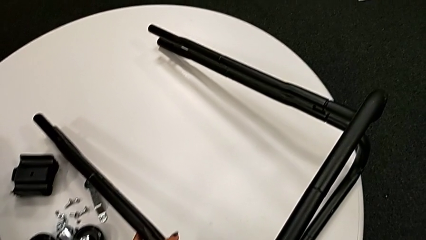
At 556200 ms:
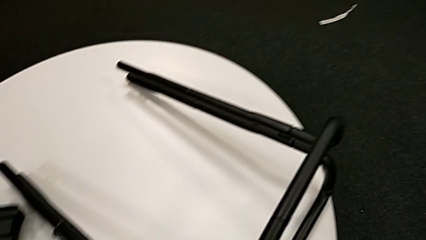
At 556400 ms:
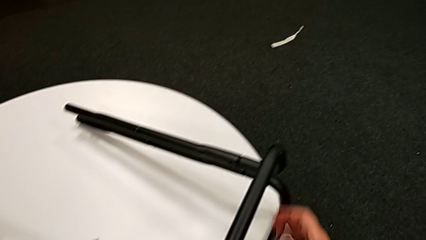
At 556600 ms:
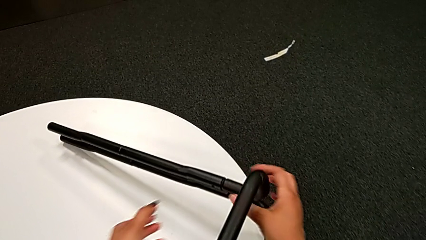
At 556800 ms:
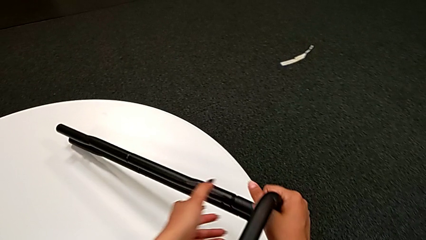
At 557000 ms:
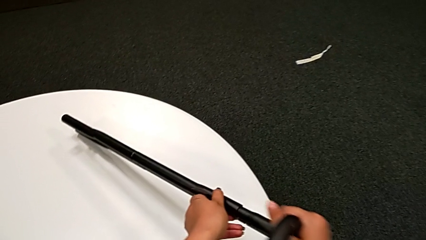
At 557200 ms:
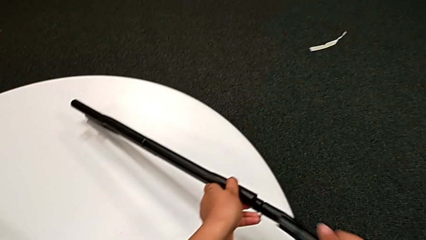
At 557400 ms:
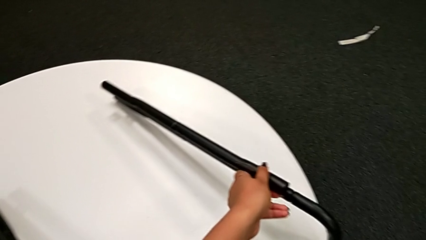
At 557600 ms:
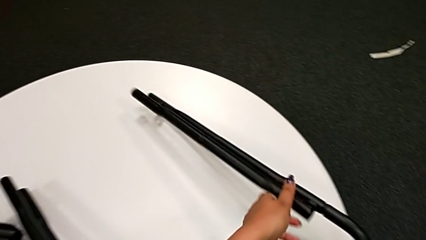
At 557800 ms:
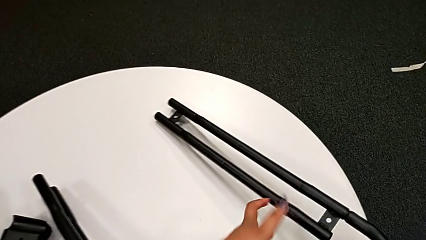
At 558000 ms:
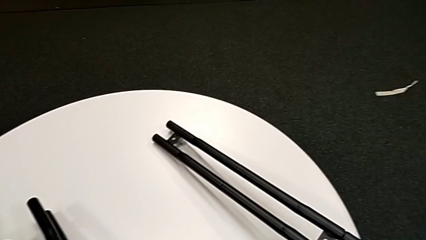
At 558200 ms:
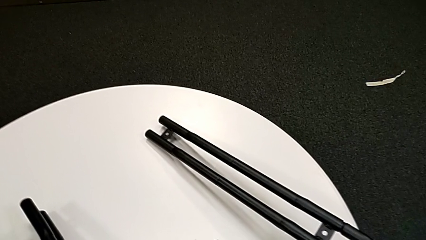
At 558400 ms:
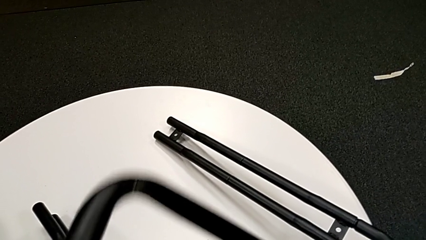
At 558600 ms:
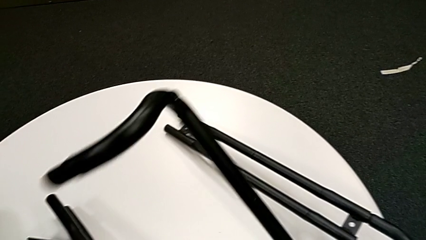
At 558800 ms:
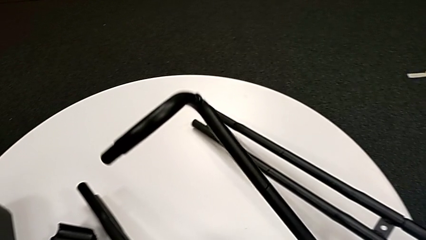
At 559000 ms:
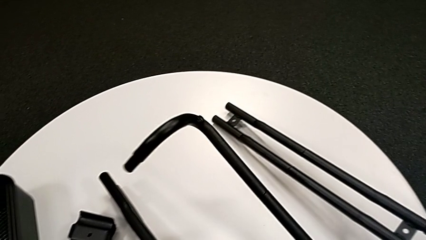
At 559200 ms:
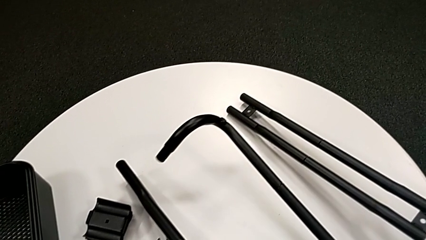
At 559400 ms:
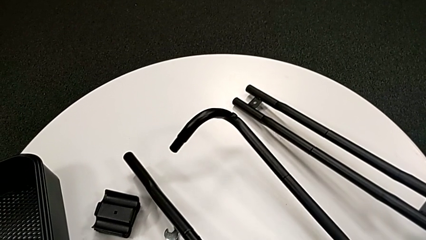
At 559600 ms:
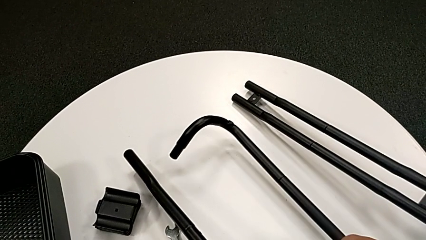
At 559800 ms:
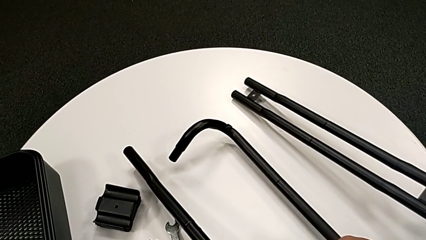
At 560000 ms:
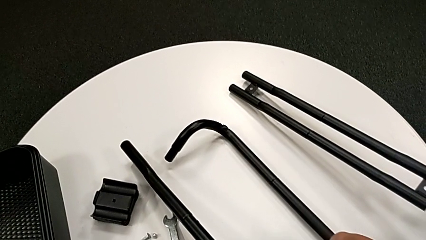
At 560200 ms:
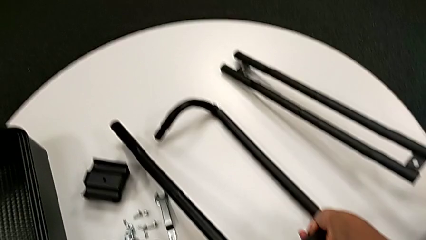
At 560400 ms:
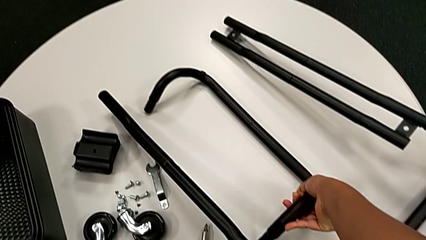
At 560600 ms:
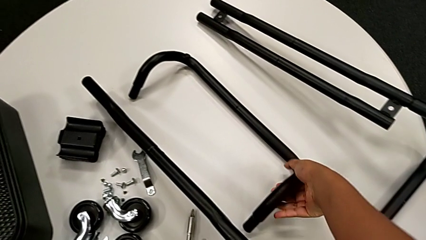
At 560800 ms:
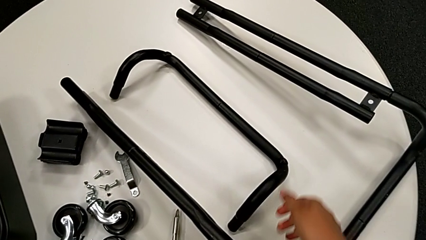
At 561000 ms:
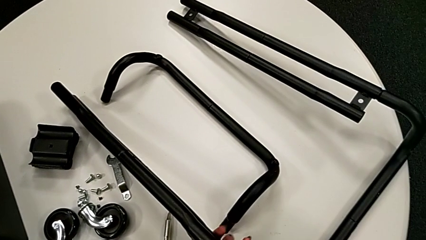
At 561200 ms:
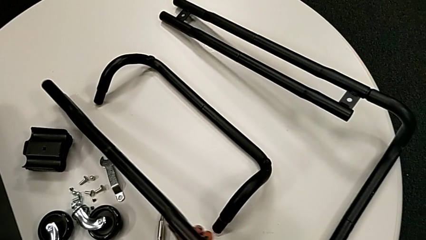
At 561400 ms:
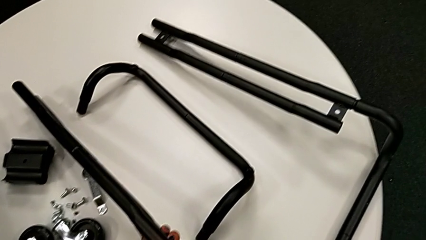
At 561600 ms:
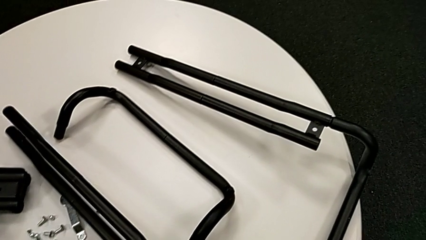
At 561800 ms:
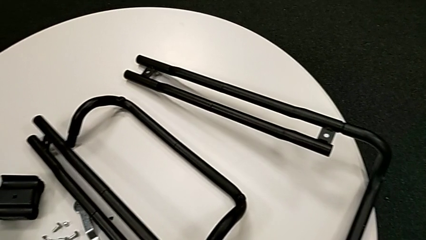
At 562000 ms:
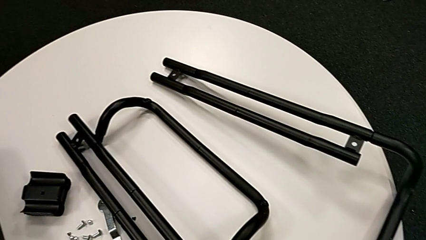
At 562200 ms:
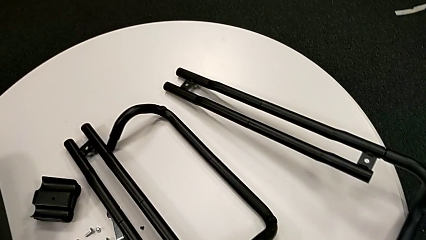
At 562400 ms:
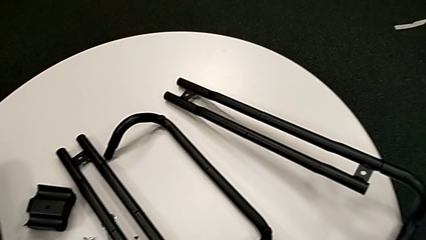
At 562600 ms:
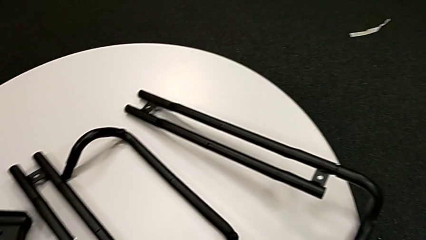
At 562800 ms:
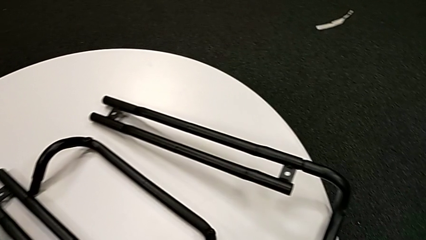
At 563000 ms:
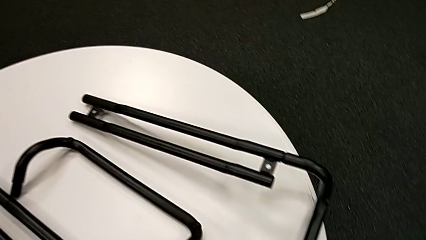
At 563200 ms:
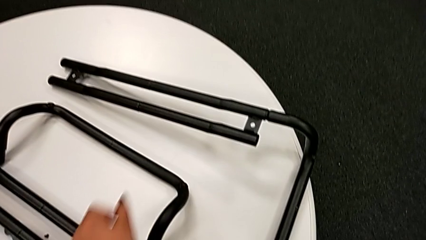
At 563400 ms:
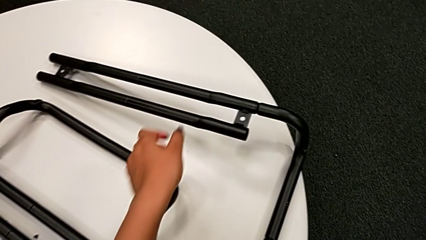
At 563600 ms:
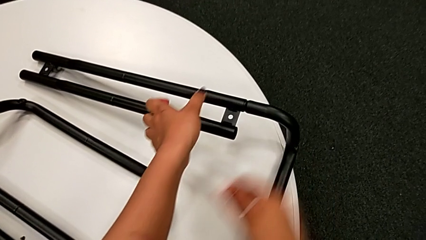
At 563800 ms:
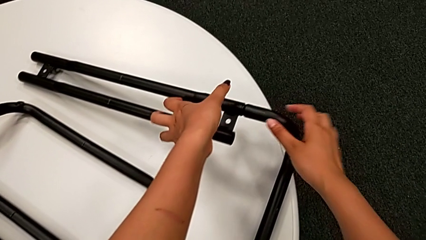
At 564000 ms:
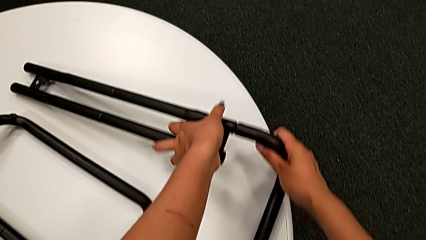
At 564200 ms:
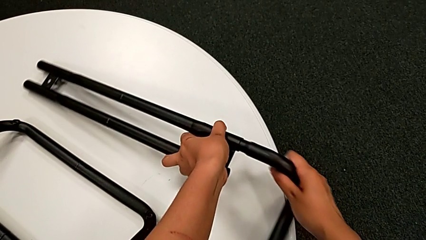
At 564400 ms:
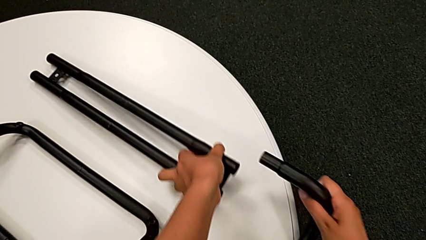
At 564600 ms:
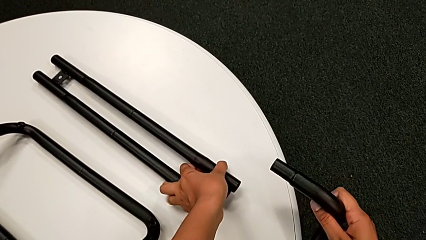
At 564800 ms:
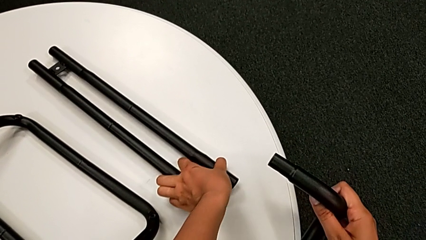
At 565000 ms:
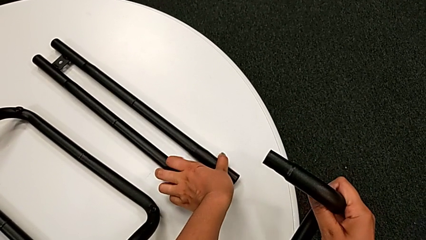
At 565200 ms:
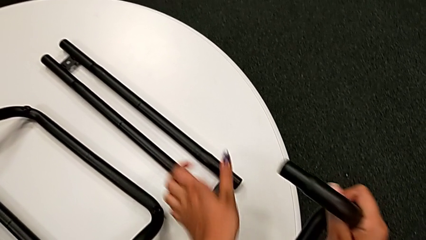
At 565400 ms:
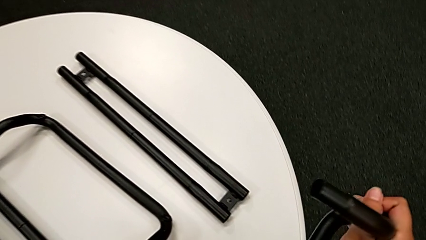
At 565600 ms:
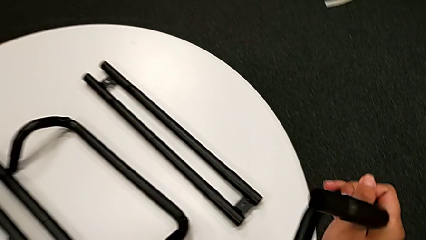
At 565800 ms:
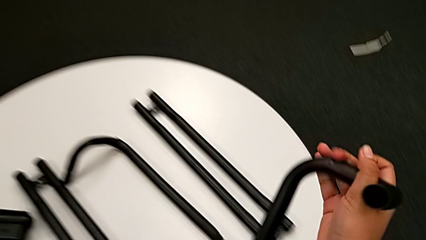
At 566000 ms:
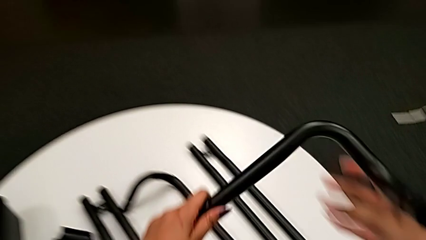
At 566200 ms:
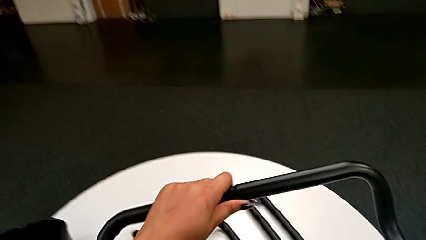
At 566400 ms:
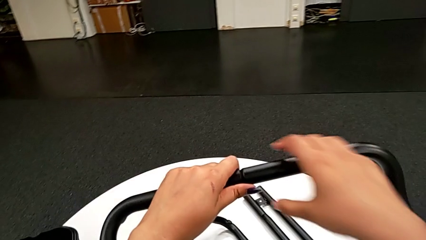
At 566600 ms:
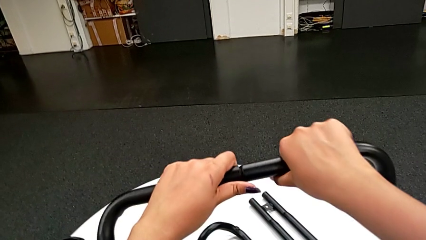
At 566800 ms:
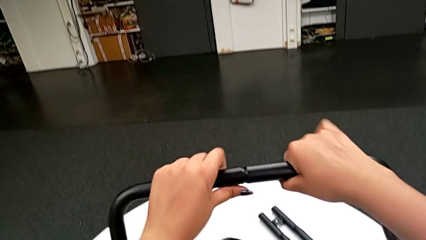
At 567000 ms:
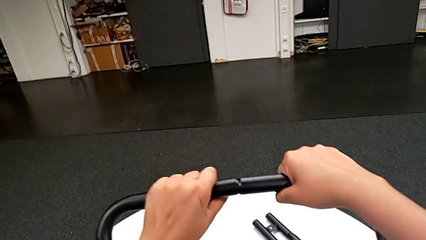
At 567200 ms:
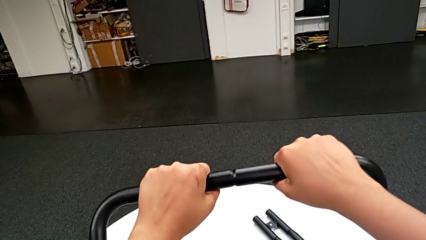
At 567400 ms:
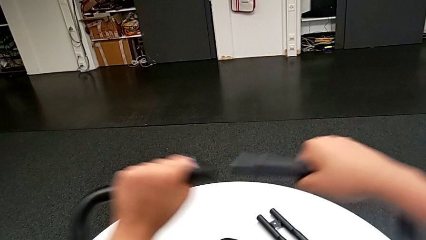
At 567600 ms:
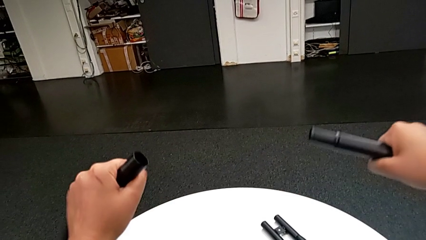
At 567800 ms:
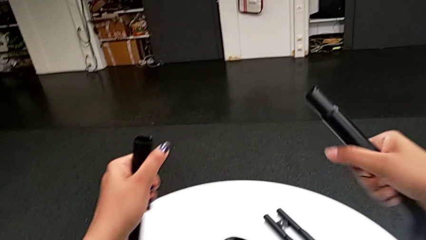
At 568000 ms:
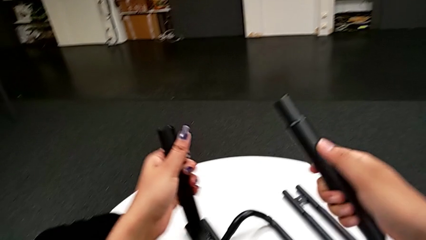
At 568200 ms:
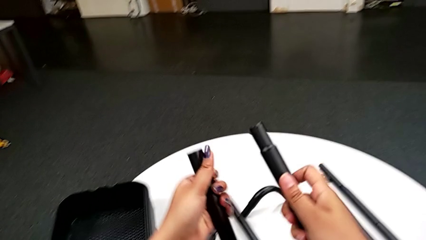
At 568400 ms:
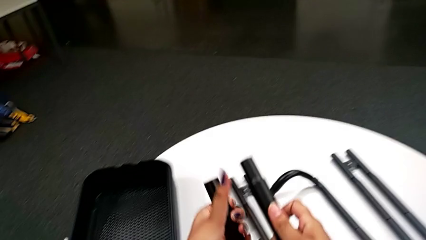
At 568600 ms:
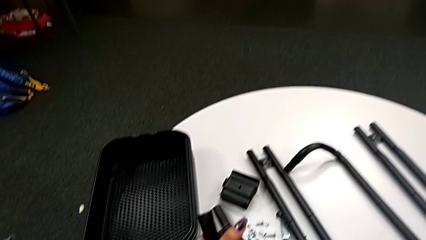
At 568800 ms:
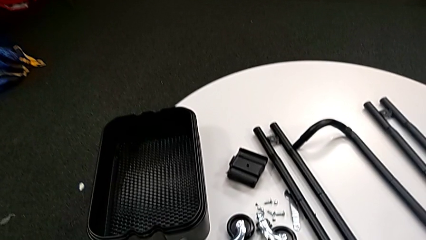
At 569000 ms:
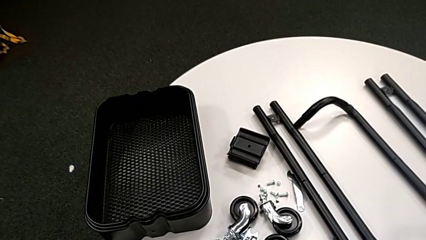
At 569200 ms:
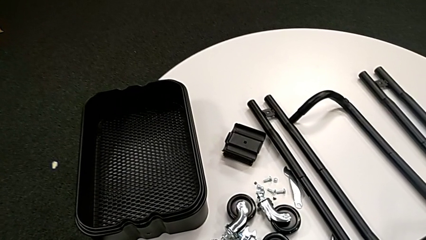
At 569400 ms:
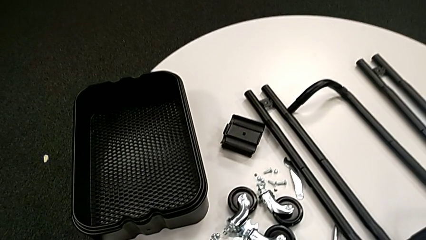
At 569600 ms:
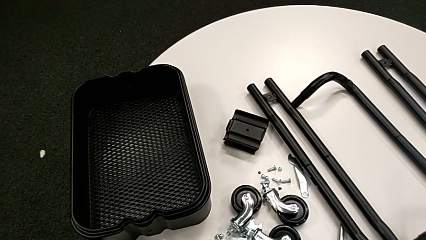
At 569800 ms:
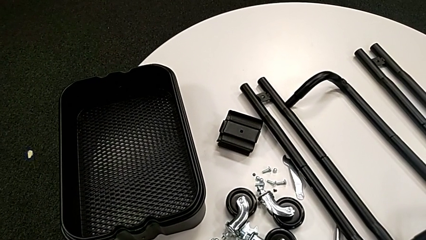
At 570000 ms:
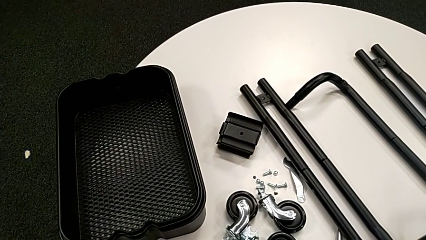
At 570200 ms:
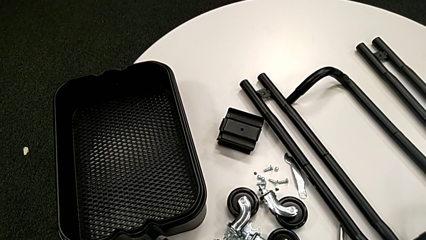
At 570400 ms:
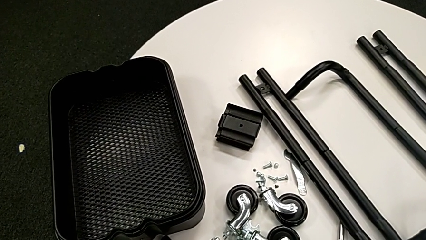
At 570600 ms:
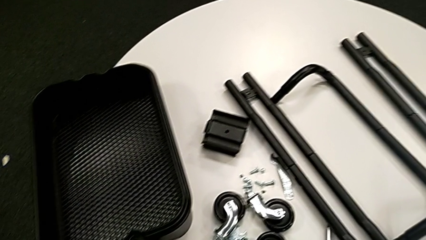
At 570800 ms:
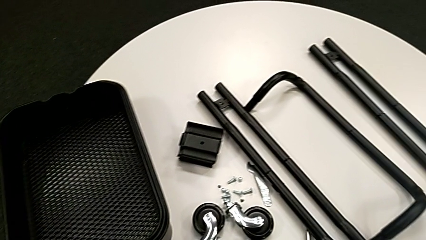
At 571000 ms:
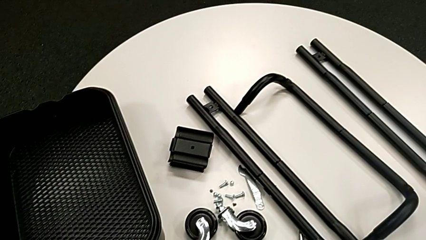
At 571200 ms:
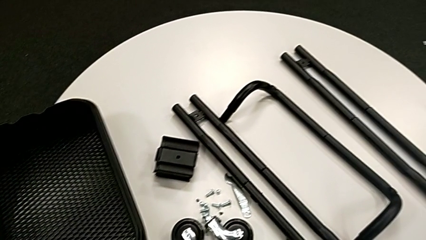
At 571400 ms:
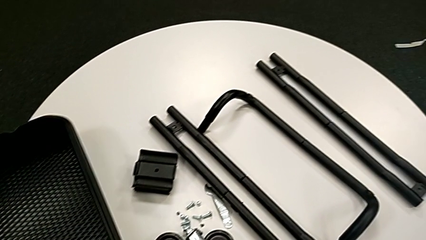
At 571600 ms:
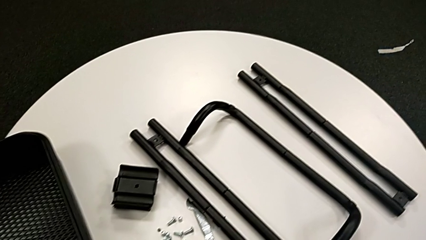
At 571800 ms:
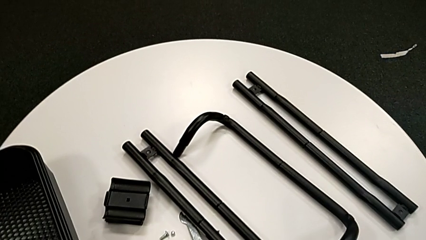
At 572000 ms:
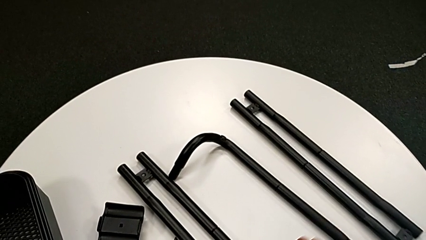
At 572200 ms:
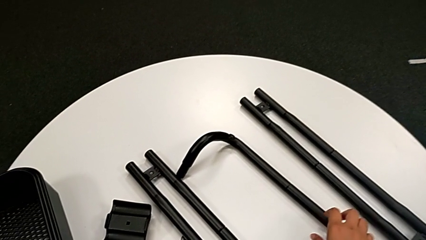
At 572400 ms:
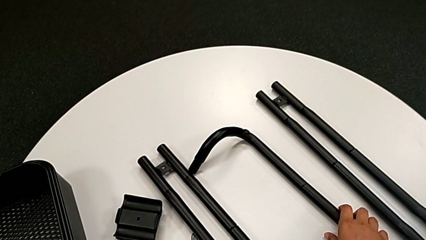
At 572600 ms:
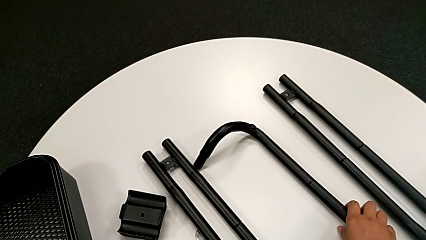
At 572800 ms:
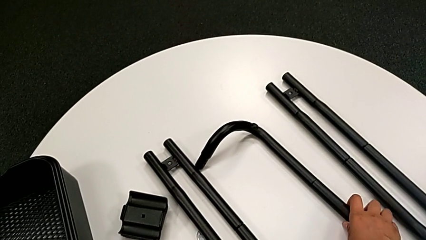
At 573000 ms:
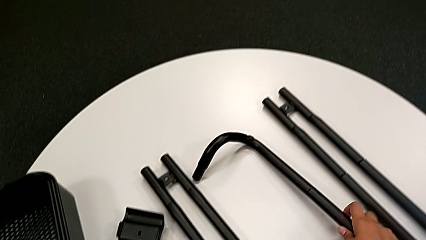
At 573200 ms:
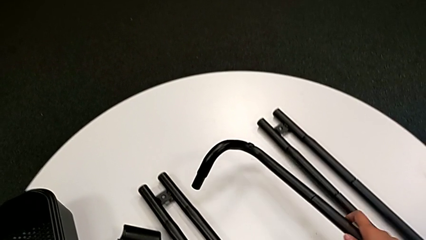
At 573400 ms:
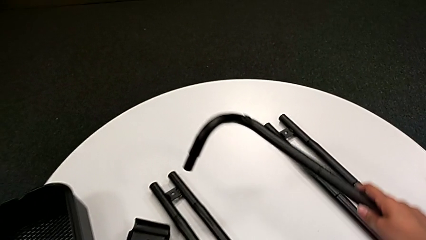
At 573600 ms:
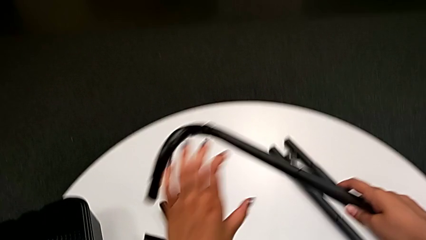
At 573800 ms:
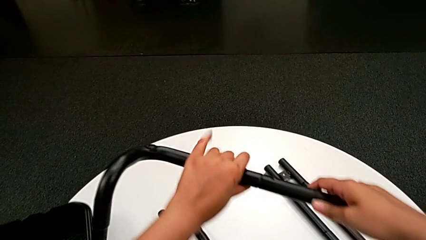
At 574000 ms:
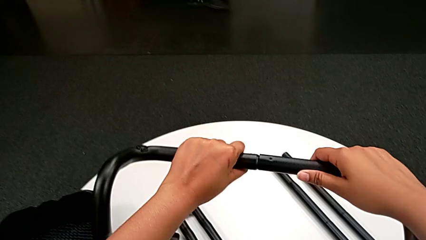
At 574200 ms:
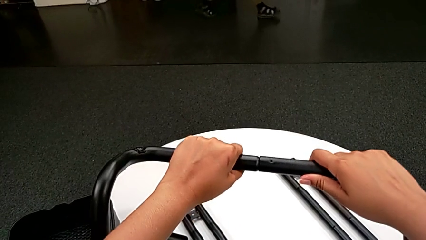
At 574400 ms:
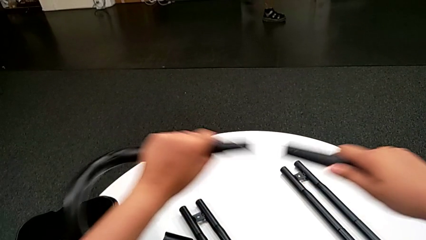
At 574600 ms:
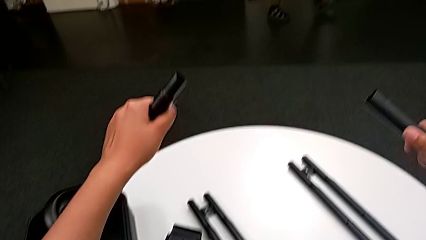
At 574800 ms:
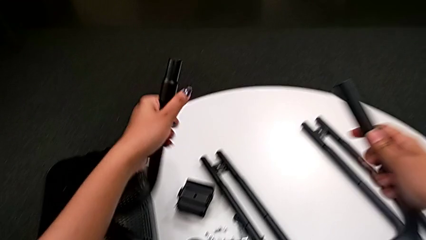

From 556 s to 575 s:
The camera wearer is disassembling the bar and the base frame. They withdraw the first half frame, place it, withdraw the second half frame, lift the black half frame, withdraw it, drop it, lift it and withdraw it.
